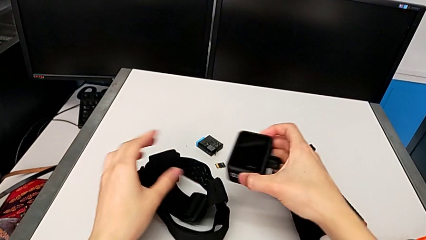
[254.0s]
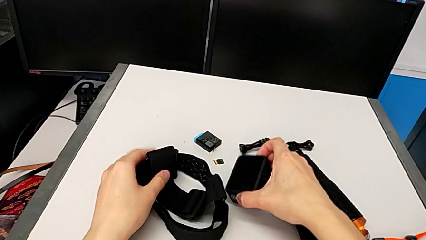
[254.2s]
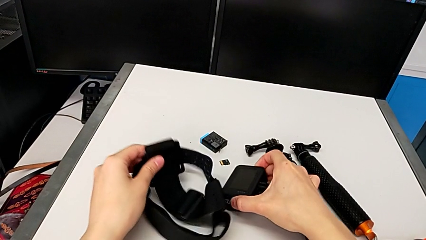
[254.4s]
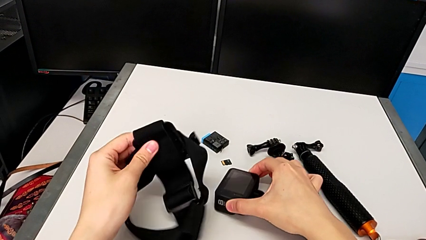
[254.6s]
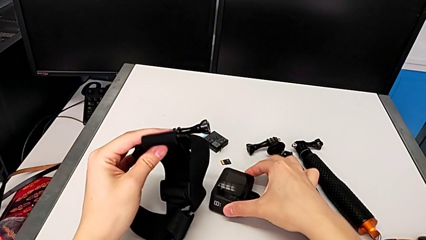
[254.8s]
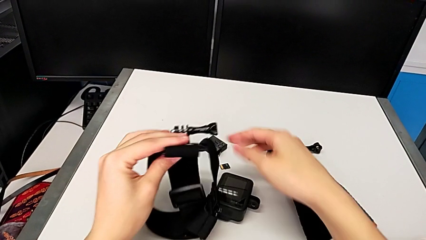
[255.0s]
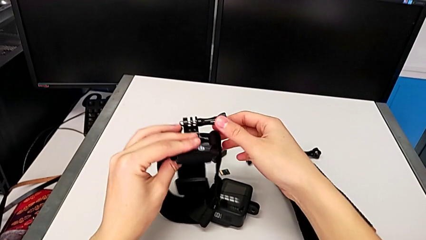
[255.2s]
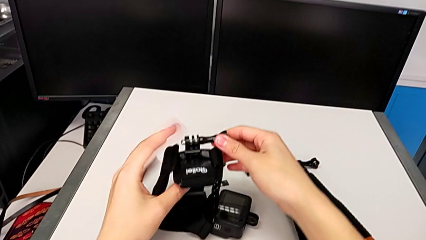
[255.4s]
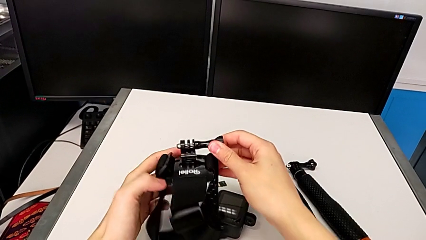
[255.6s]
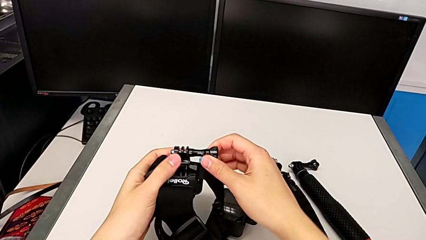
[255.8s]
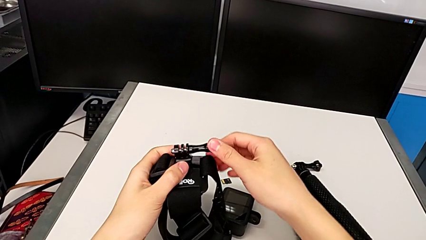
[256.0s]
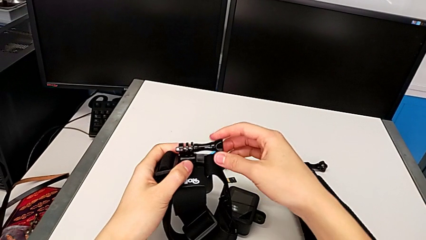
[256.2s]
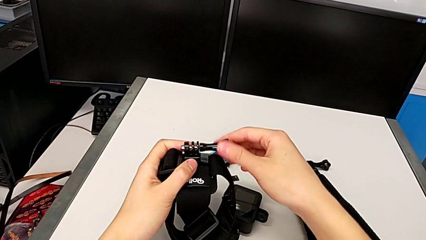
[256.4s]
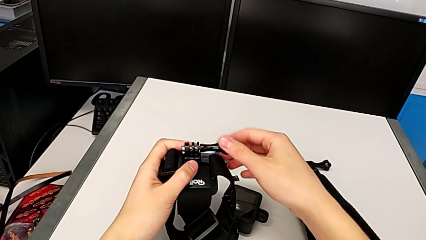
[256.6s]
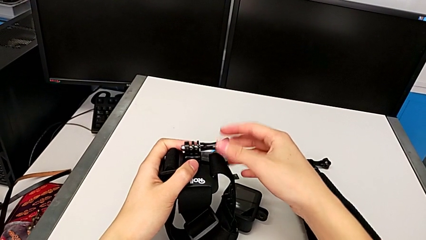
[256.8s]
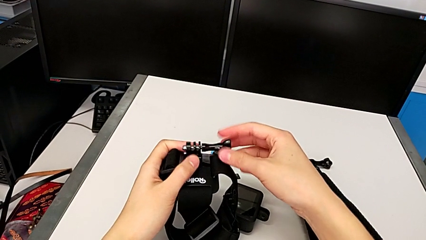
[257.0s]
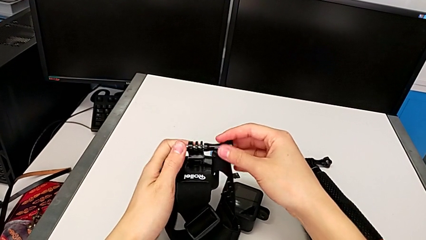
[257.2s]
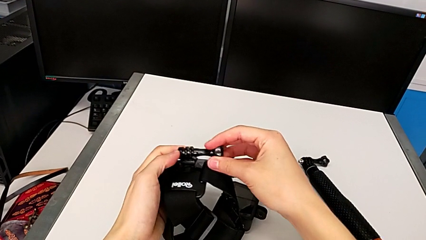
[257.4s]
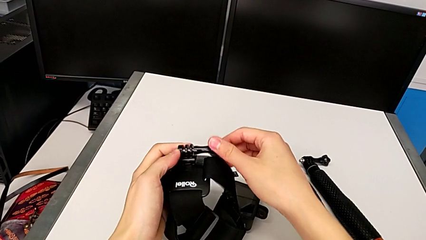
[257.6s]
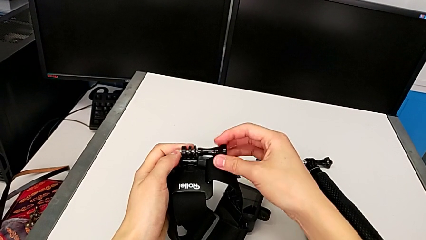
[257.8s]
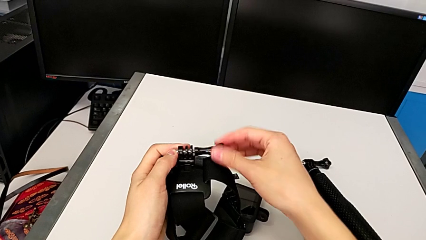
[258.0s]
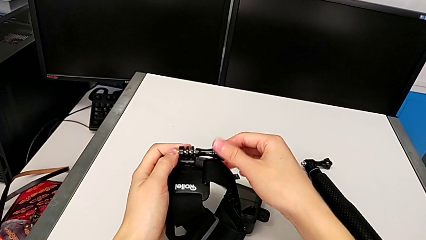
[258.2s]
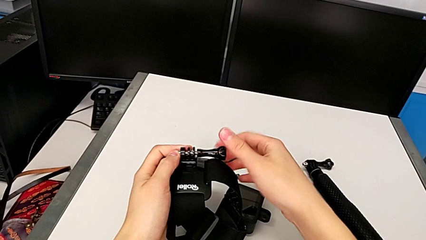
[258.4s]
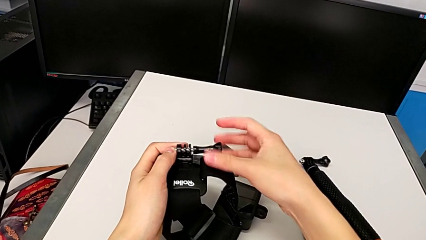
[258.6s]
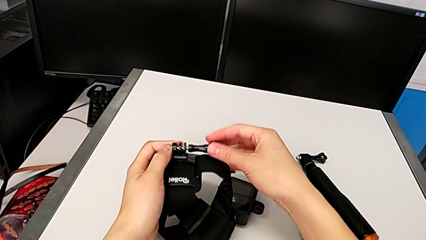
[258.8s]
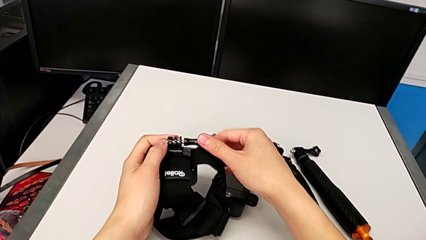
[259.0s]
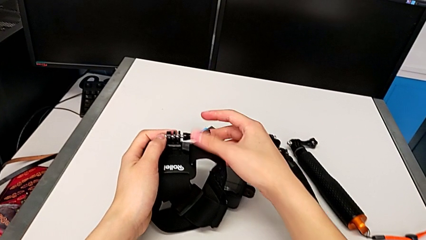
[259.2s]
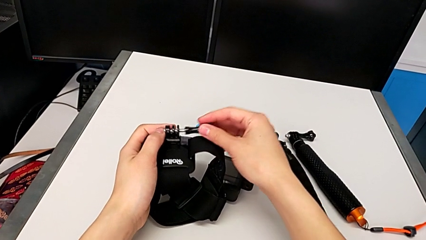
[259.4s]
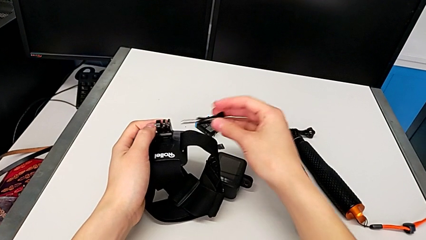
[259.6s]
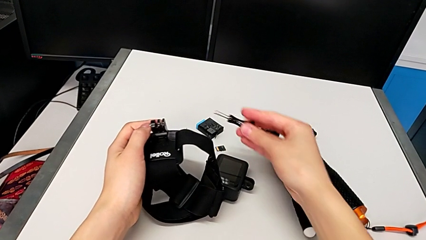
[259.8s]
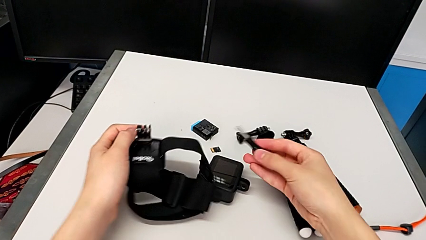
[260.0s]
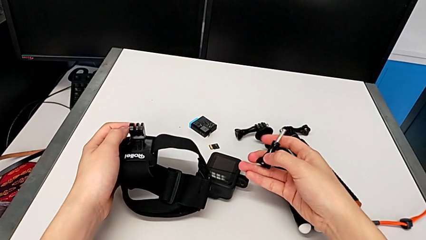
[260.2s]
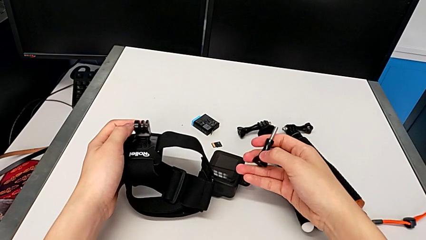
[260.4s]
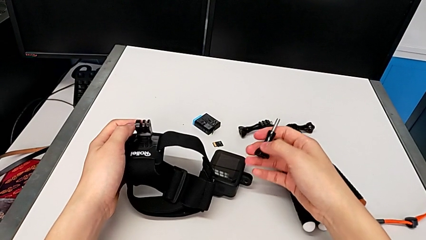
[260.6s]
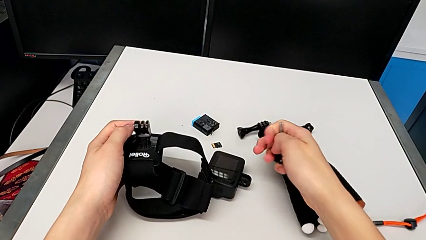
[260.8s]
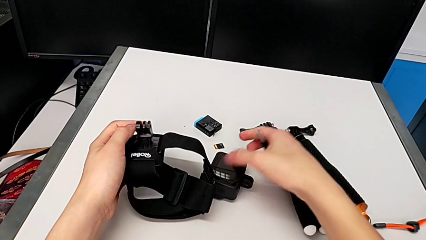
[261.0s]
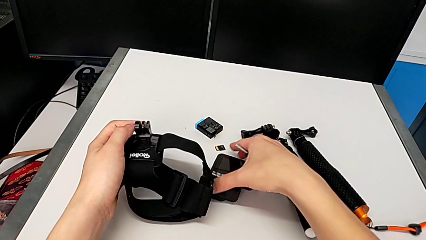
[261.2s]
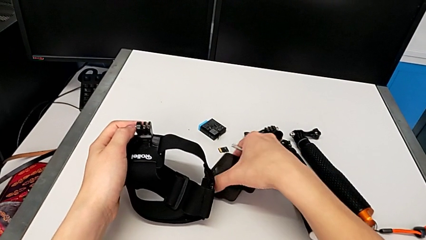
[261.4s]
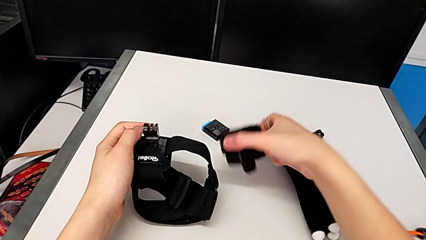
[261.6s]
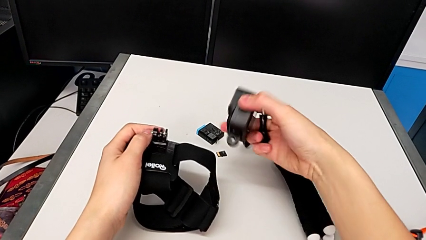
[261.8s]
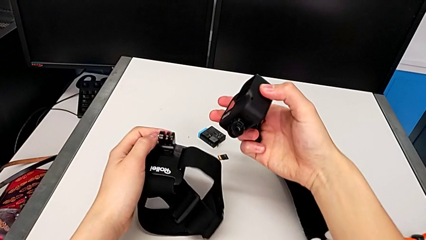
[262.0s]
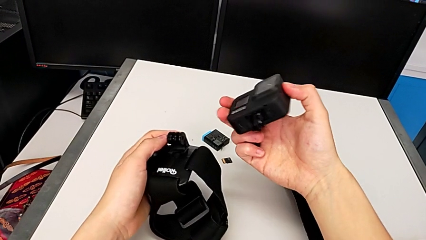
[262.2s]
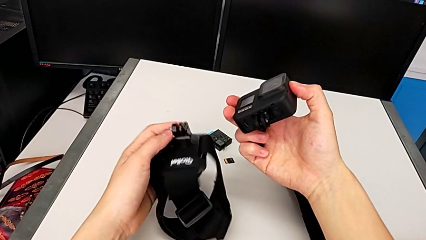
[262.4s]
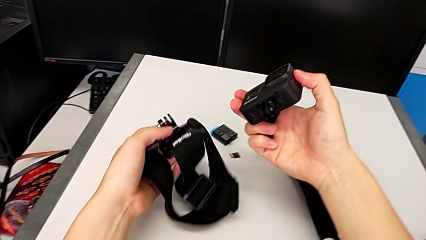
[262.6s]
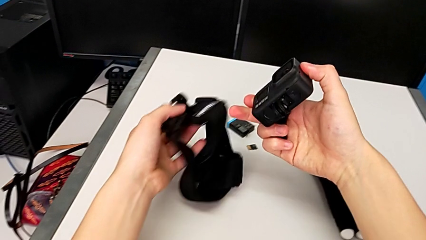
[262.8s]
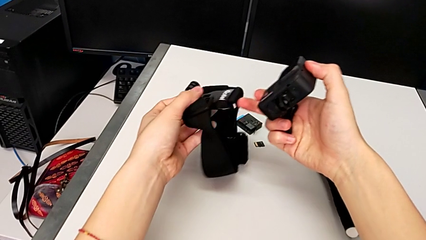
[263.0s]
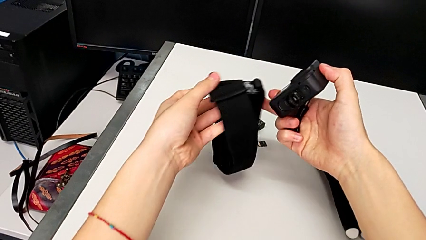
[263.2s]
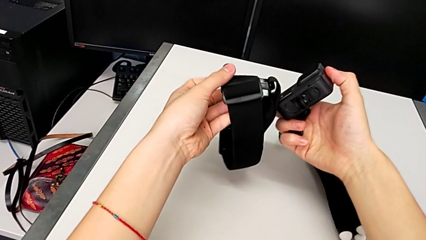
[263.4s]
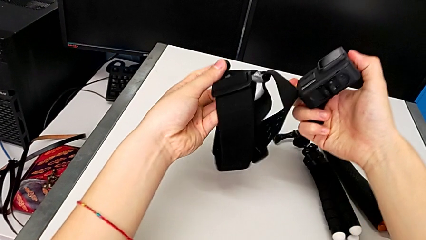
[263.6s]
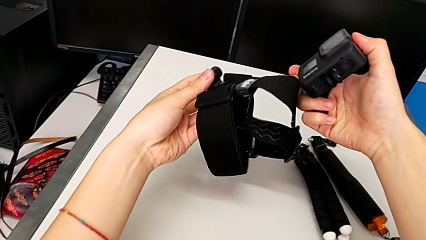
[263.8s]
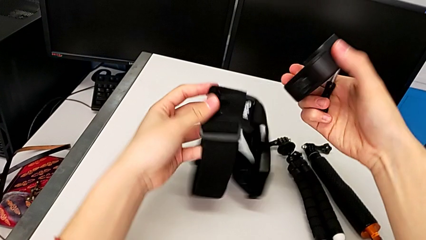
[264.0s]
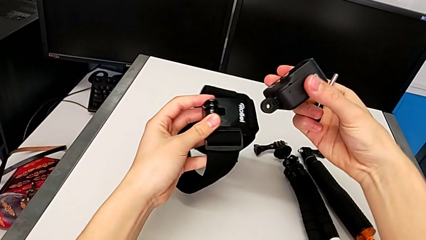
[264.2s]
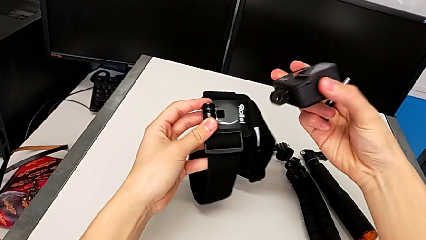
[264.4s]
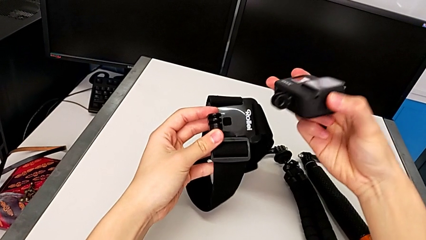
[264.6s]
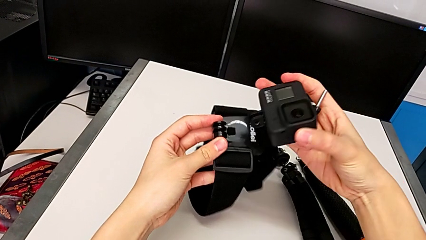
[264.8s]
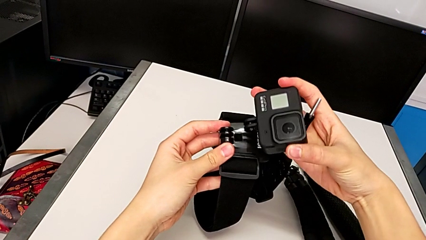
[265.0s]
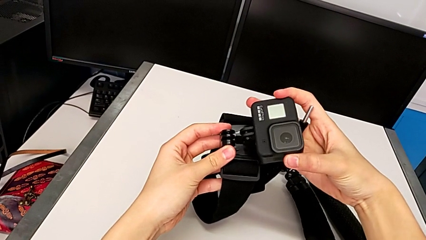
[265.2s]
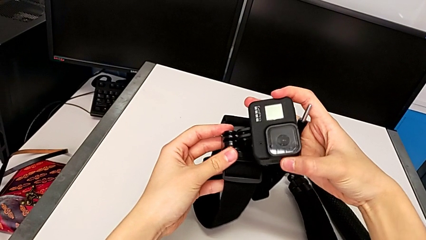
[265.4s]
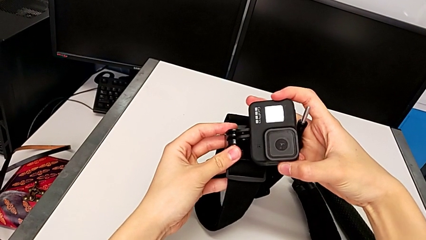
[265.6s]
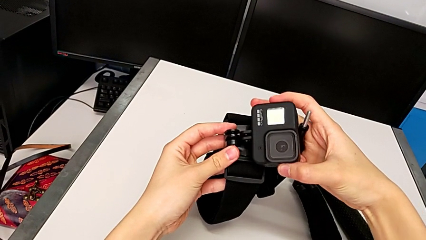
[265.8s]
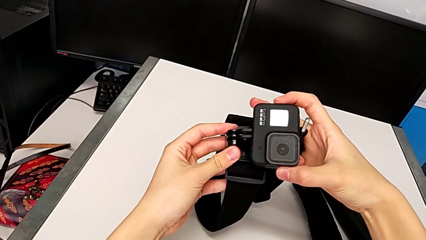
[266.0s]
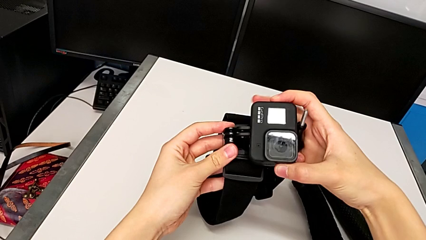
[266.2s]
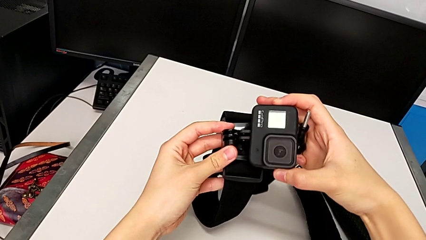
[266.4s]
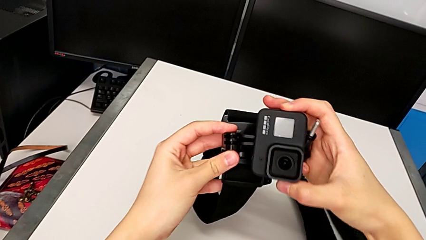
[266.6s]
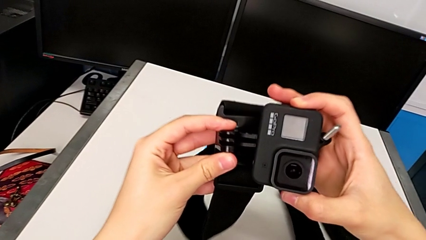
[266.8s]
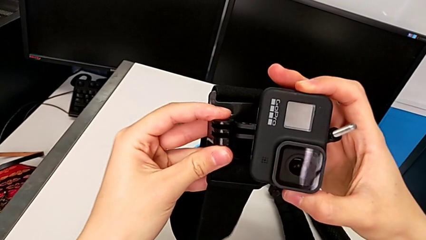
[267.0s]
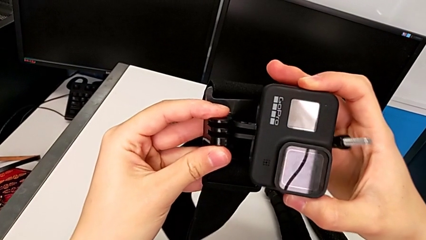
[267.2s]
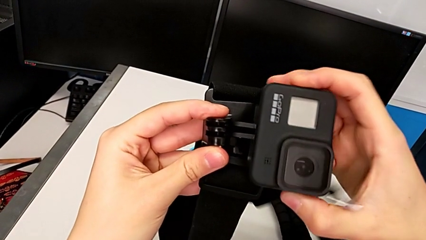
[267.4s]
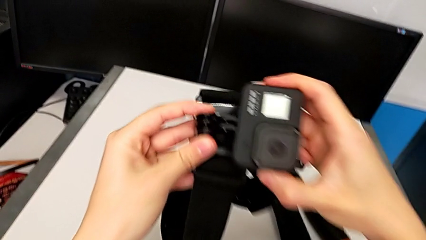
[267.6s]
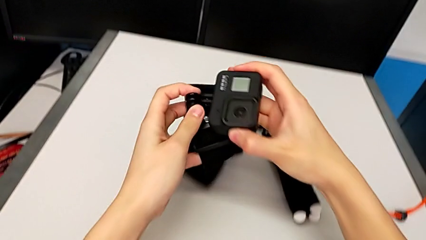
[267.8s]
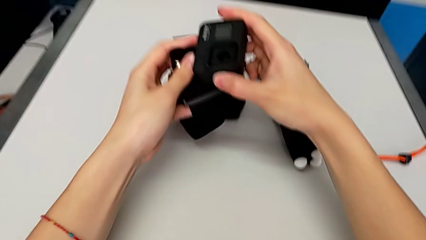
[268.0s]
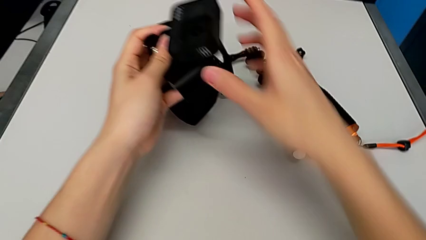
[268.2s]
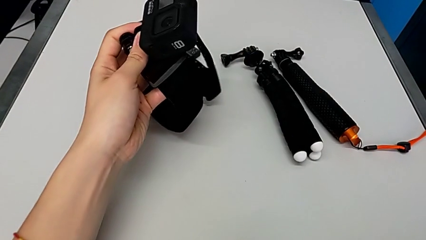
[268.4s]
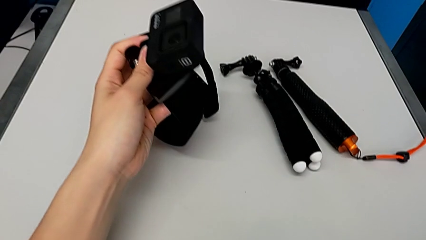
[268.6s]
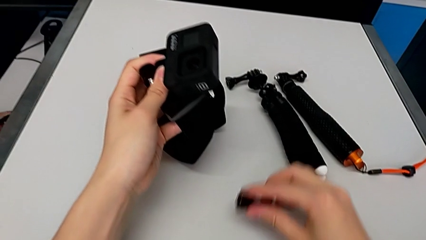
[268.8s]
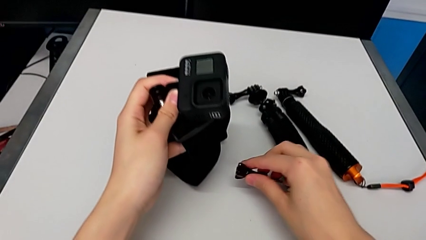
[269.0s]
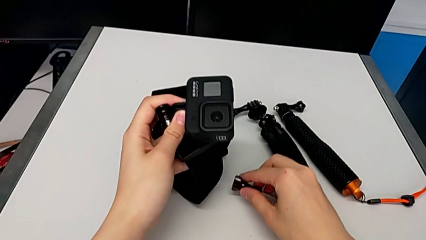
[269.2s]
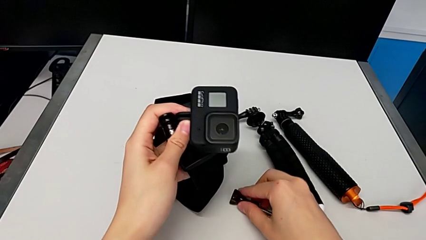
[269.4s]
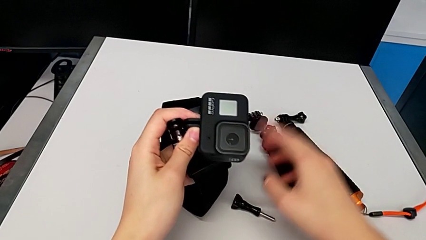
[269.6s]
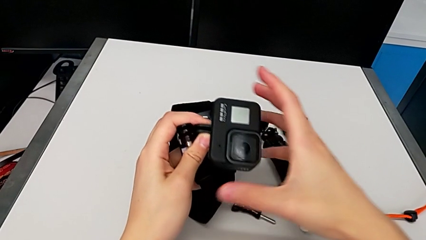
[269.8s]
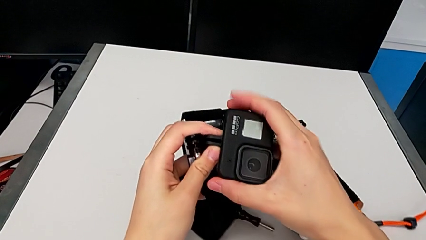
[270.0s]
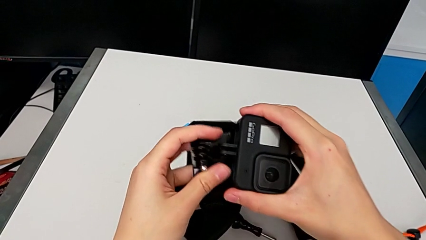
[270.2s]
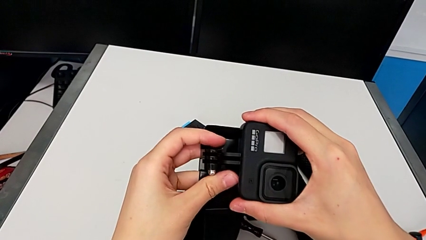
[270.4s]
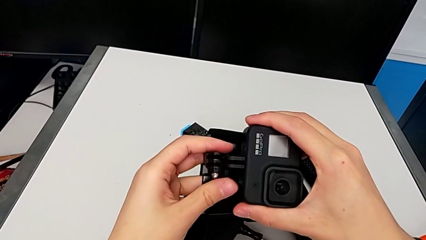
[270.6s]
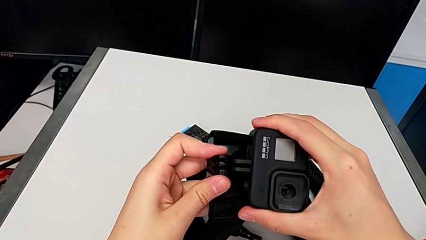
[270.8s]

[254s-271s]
The camera wearer is assembling the strap onto the GoPro. They unscrew the screw, align the GoPro, place it and wrongly drop the screw.
